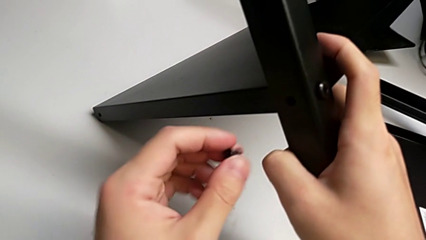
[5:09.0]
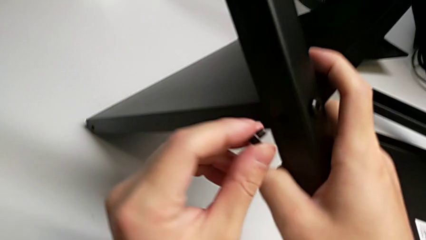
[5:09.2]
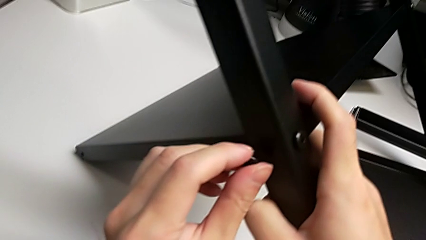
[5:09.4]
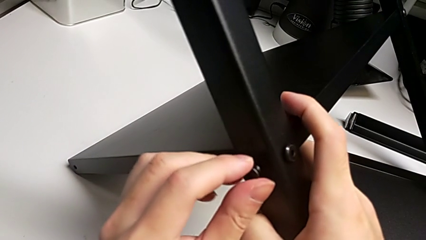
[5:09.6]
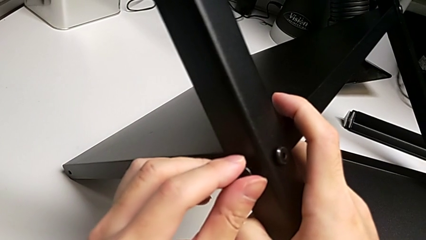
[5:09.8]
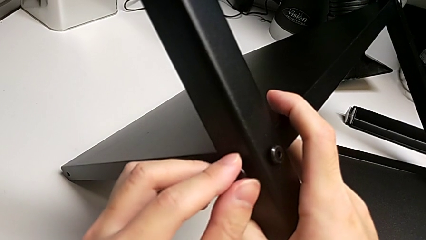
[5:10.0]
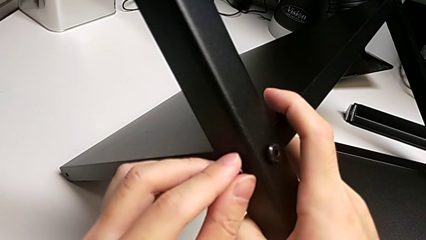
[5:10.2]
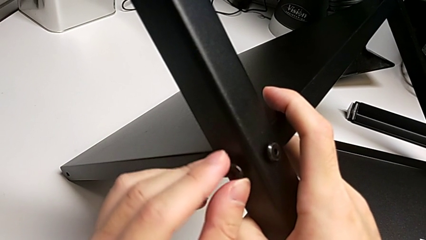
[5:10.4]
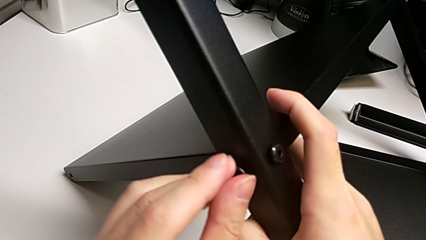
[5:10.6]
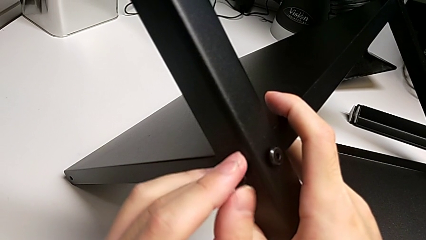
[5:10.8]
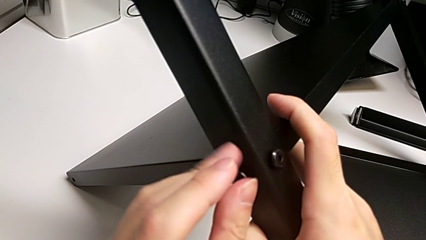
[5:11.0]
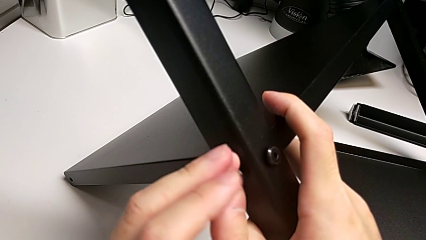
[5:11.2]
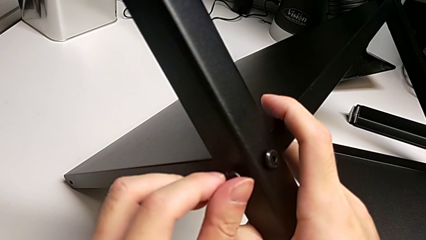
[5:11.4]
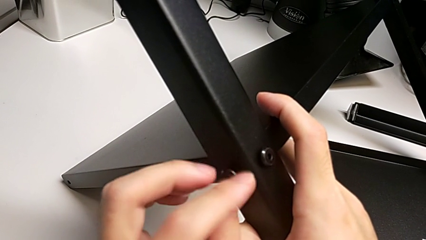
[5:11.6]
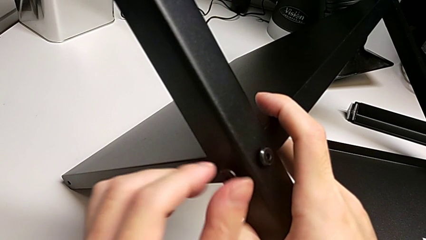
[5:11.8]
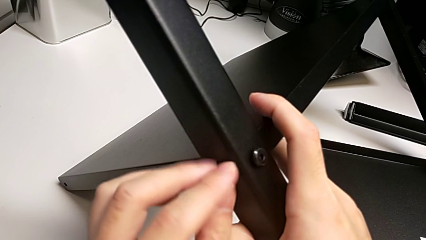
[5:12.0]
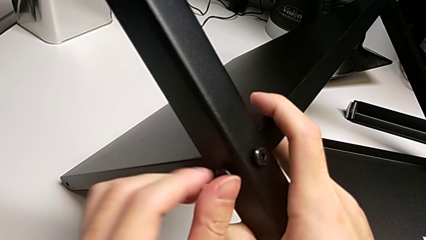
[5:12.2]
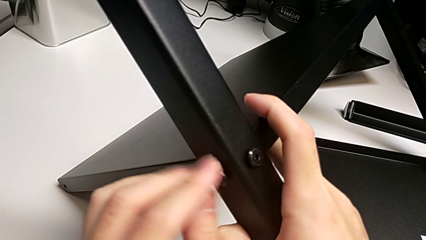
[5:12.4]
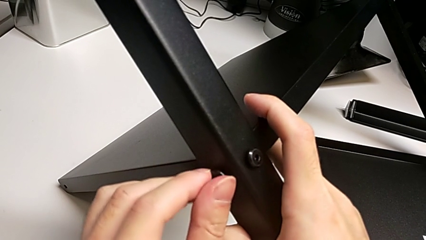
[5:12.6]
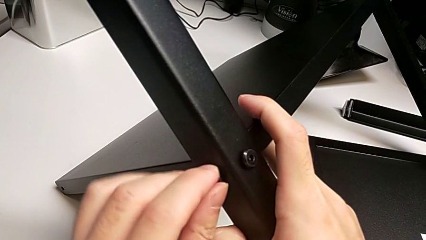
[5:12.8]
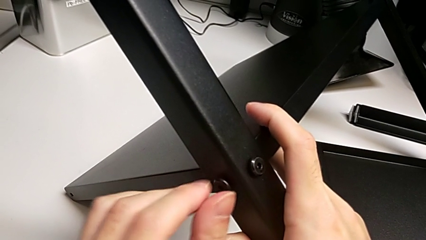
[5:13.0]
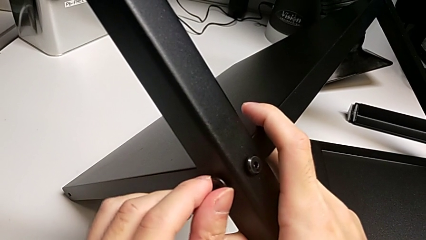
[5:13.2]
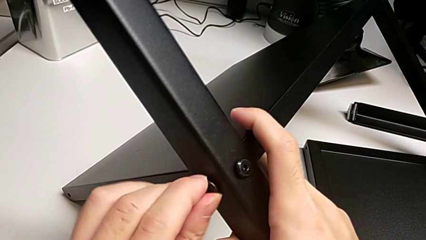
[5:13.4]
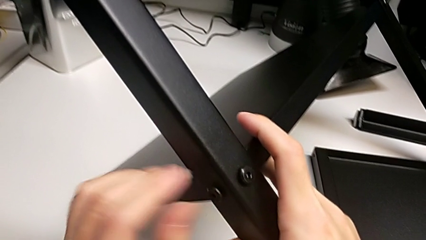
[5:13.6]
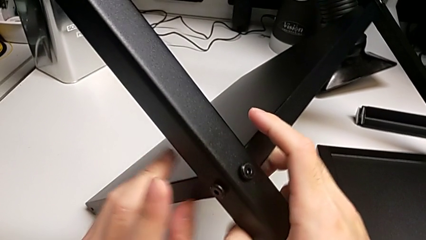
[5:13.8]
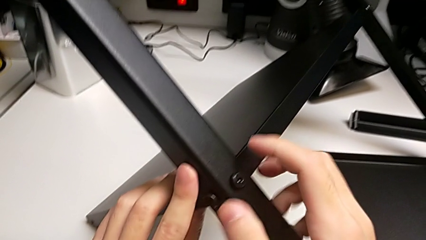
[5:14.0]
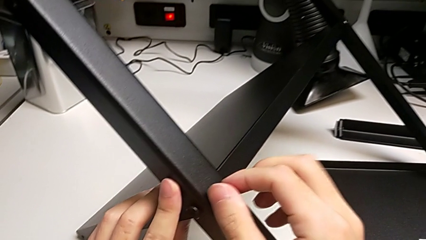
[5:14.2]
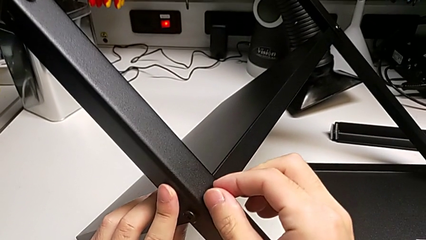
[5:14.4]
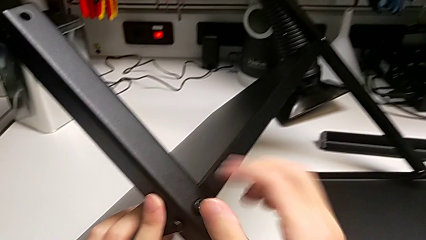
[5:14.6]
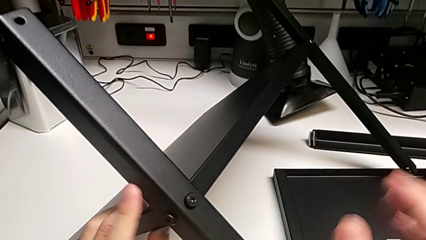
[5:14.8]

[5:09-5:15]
The camera wearer is screwing the second leg into place. They insert the second hex socket head, screw it and screw the first hex socket head.

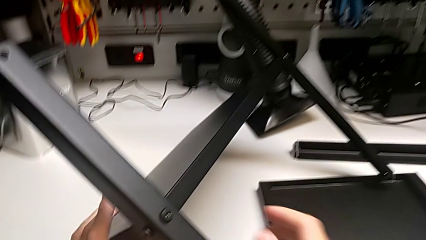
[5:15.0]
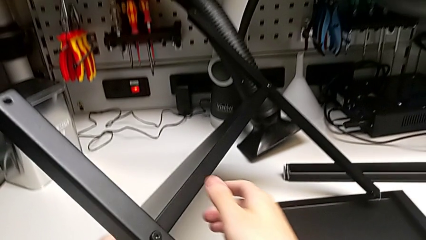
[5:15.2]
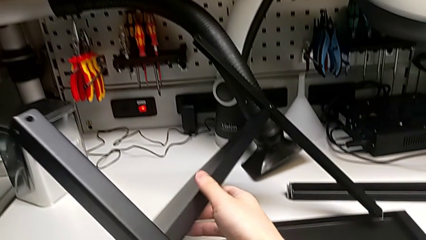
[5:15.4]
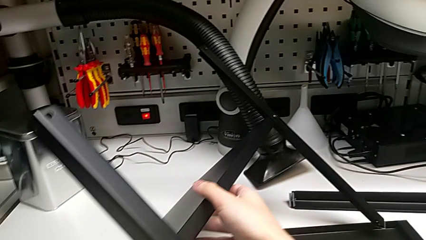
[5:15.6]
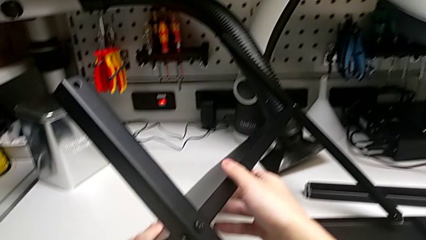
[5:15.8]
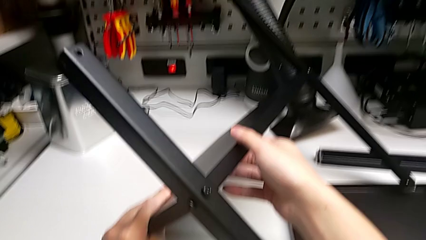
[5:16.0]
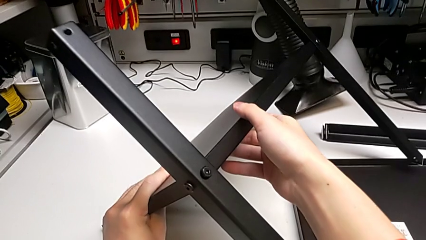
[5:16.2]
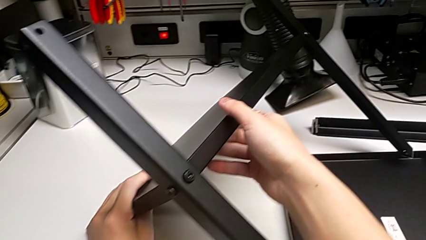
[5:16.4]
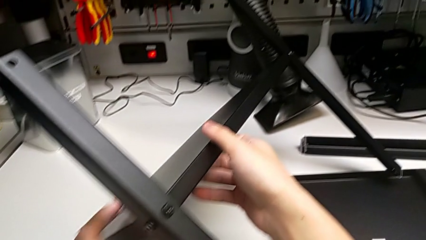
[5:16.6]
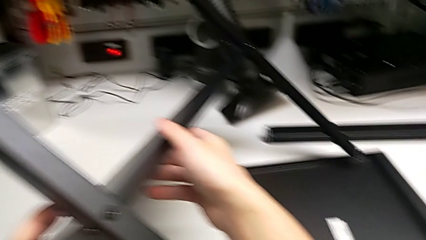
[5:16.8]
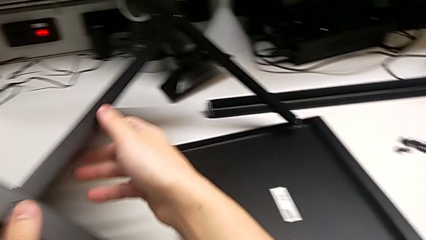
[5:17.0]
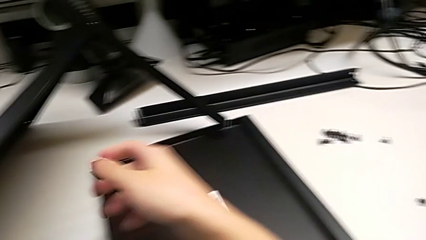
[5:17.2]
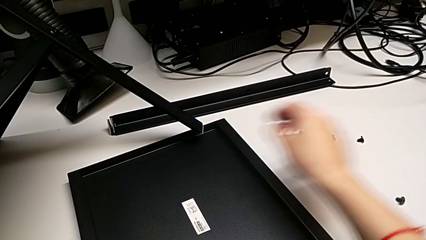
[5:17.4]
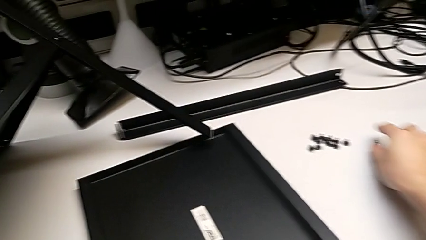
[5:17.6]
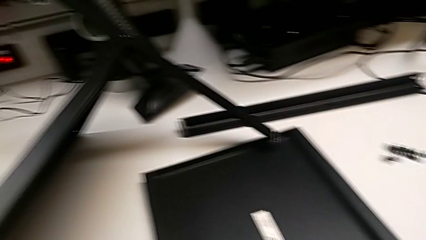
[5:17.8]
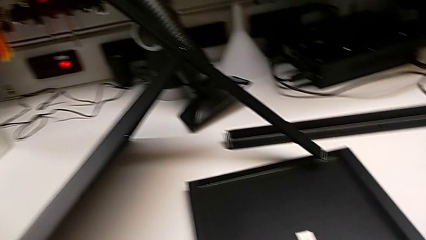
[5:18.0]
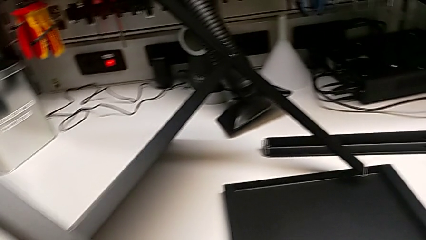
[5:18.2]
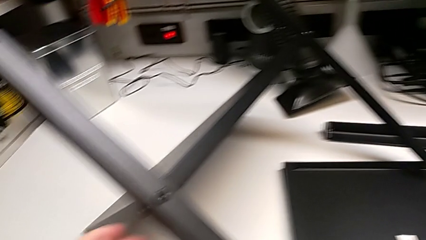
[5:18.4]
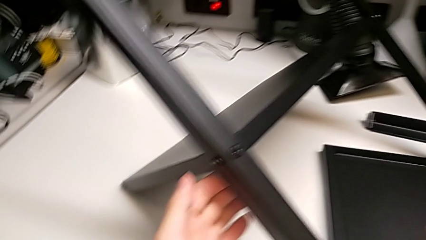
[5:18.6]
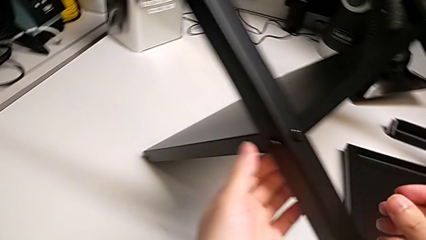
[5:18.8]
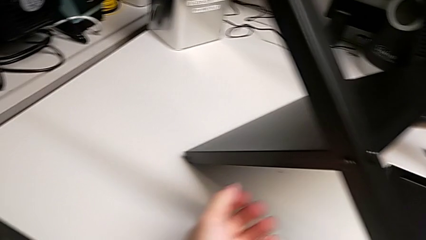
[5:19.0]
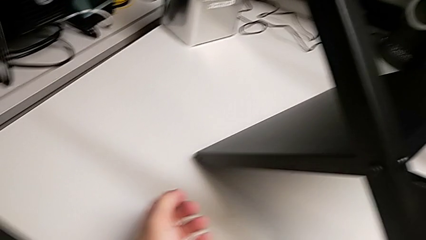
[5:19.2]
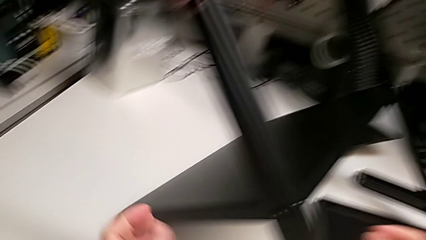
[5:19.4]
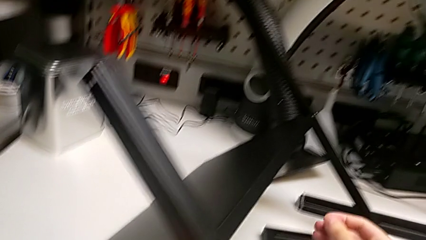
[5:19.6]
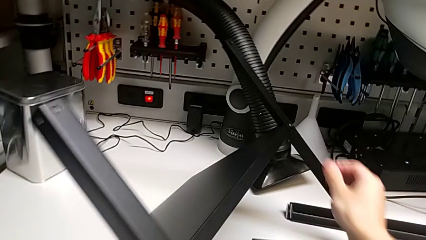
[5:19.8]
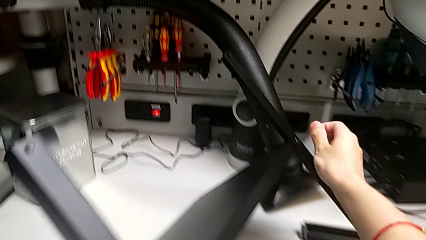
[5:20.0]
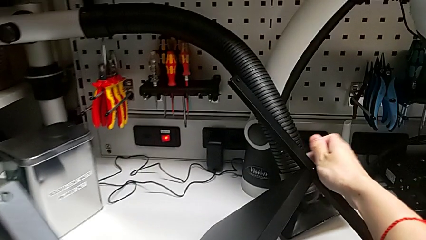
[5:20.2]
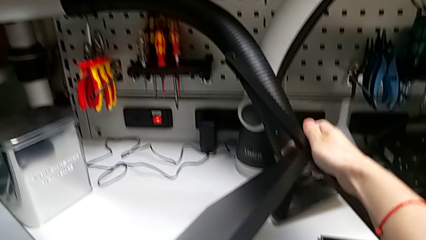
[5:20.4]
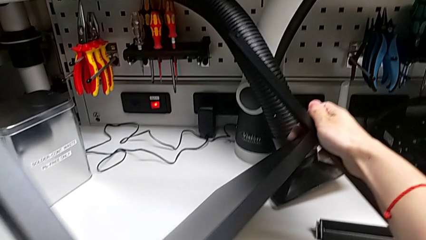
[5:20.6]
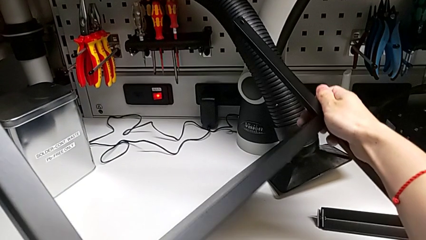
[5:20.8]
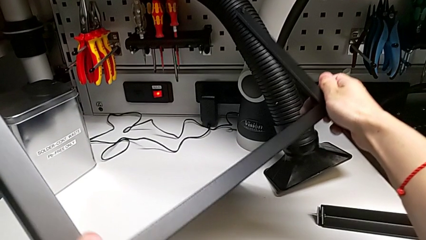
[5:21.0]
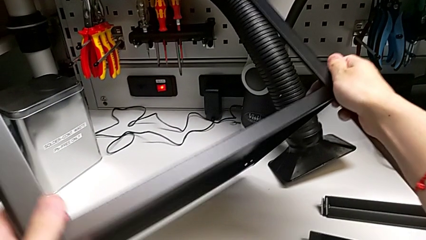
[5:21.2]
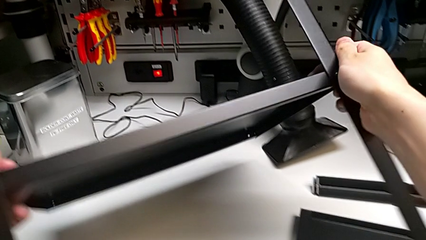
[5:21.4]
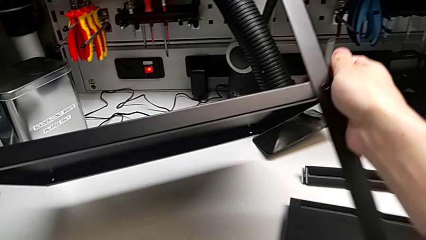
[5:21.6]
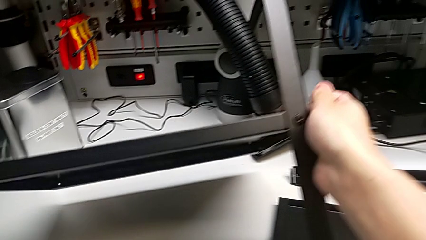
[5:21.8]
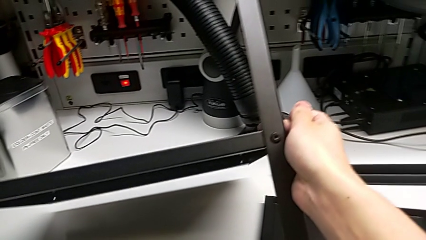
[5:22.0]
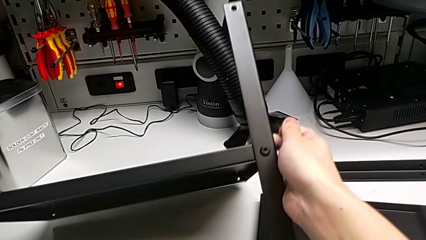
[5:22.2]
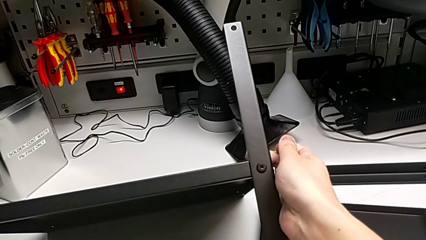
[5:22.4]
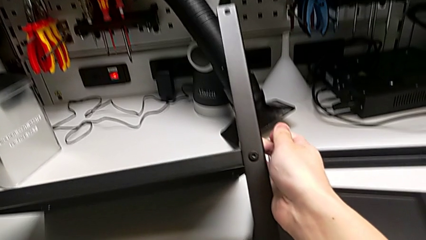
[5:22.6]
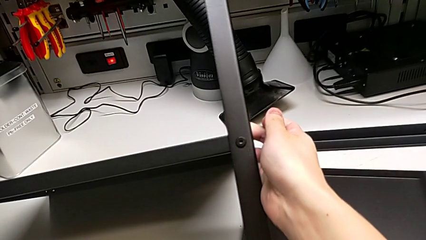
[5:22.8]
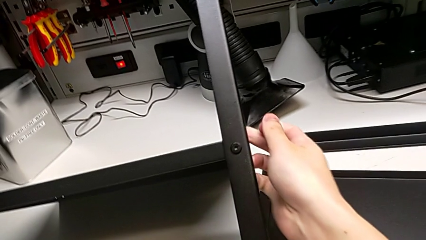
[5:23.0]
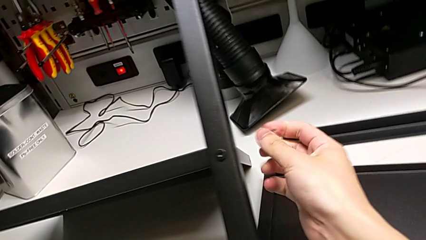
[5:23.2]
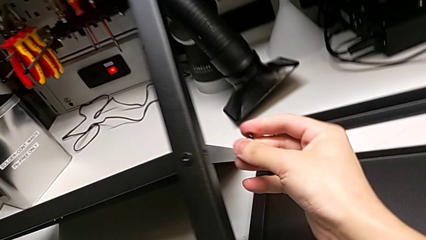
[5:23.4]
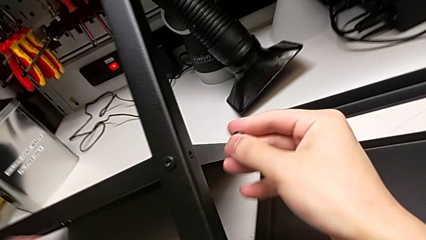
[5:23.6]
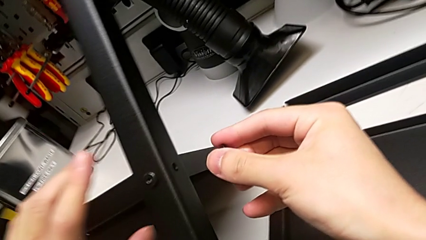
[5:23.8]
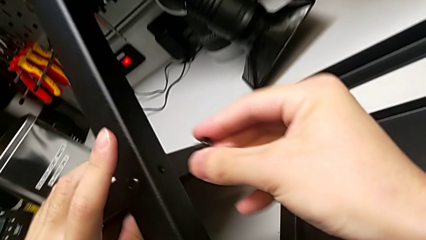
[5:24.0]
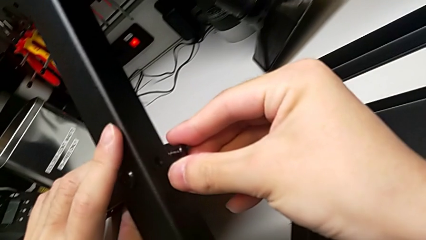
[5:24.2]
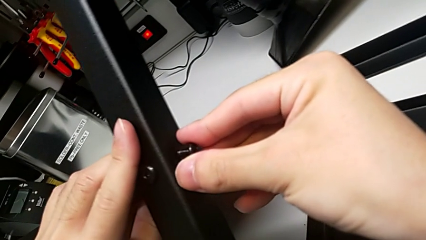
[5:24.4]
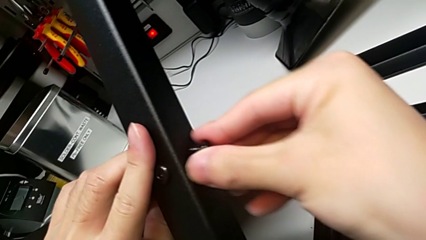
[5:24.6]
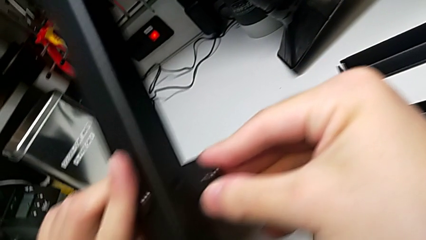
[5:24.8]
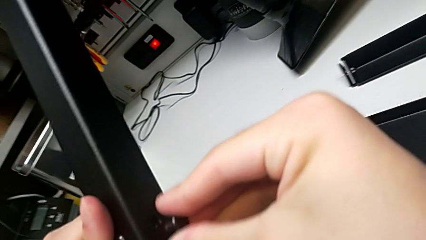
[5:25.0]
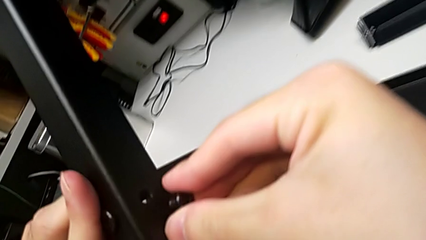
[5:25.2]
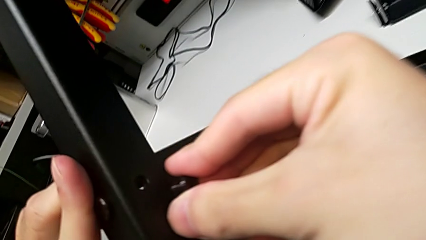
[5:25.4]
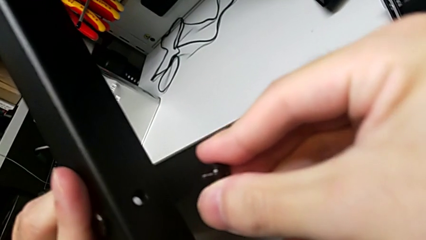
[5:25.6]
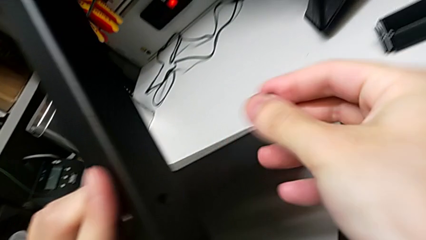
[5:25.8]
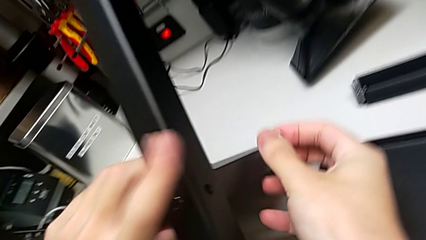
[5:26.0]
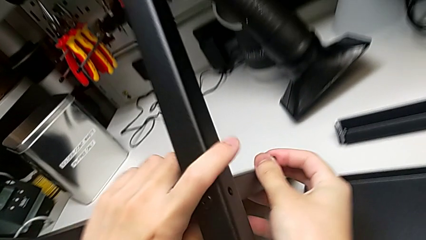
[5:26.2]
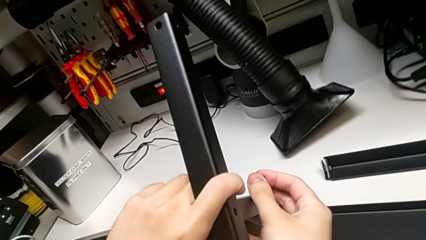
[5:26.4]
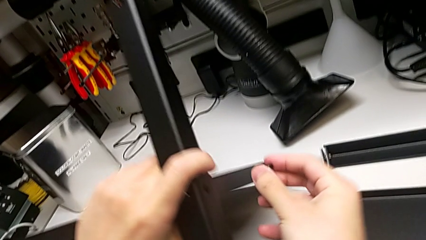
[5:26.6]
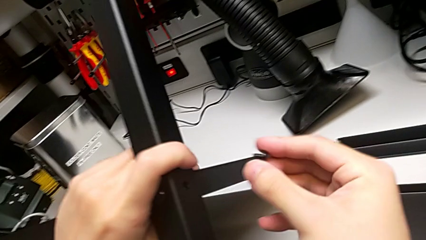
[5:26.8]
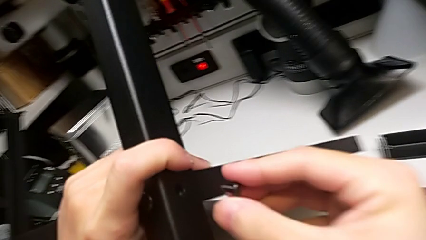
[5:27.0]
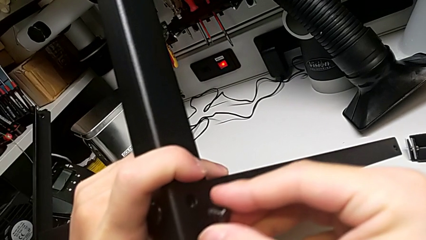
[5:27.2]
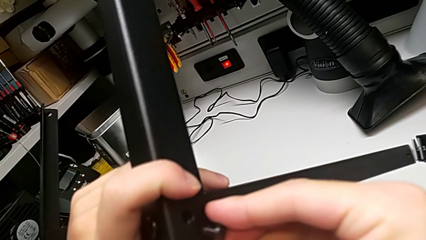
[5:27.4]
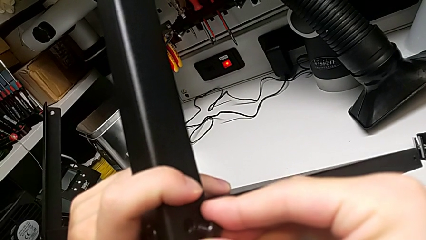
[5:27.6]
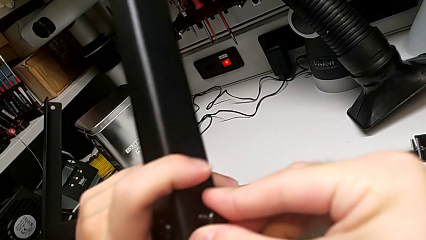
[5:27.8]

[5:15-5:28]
The camera wearer is screwing the second screw into the first leg. They align the tray and begin to insert the second hex socket head.
